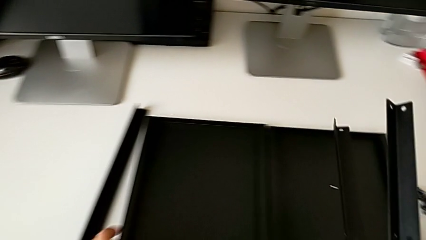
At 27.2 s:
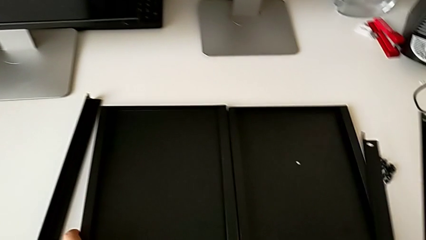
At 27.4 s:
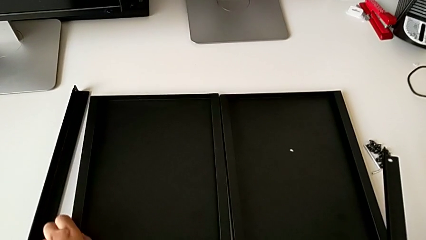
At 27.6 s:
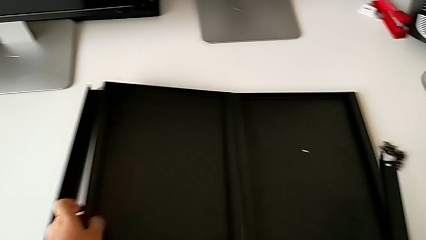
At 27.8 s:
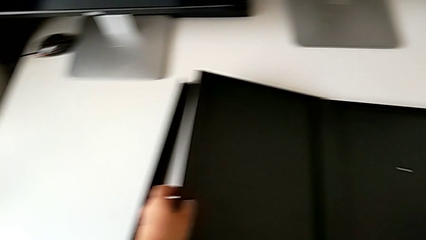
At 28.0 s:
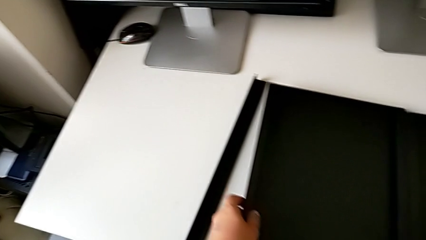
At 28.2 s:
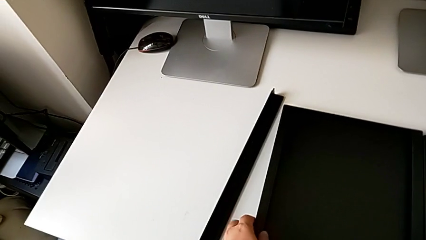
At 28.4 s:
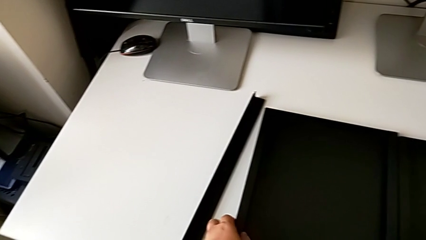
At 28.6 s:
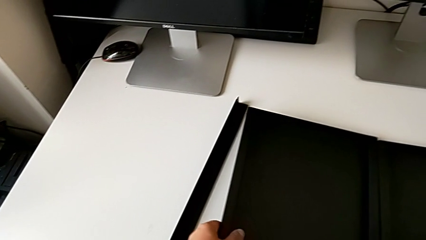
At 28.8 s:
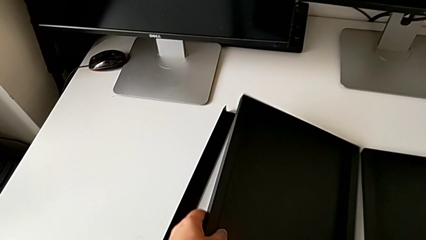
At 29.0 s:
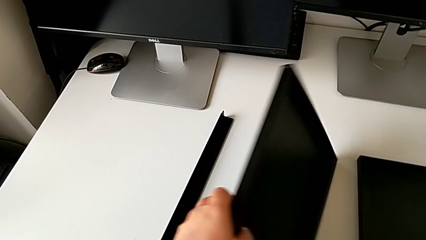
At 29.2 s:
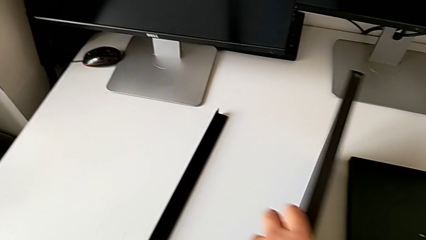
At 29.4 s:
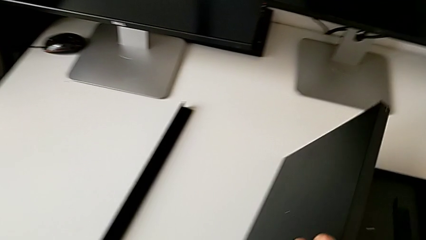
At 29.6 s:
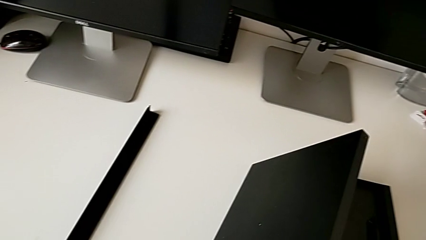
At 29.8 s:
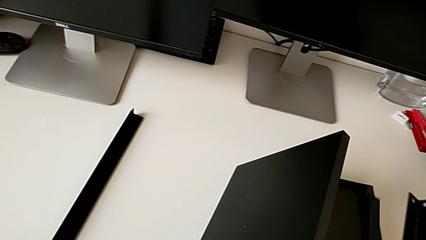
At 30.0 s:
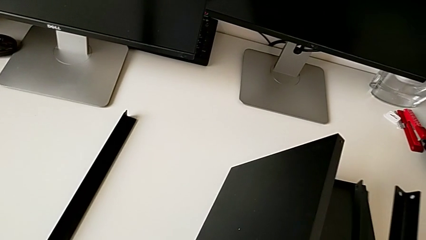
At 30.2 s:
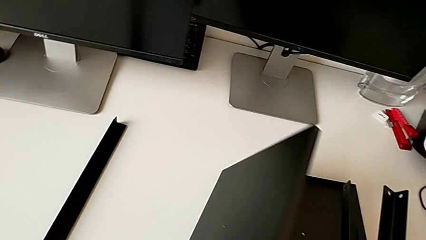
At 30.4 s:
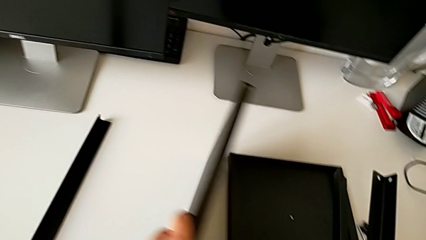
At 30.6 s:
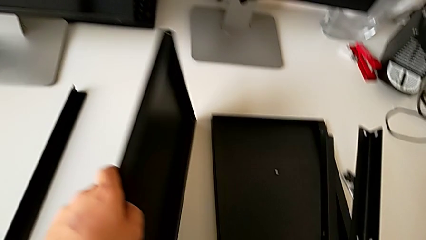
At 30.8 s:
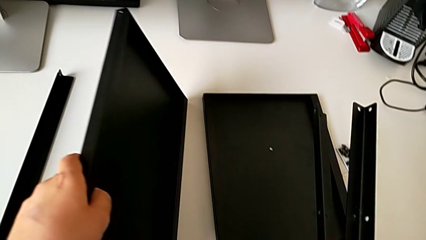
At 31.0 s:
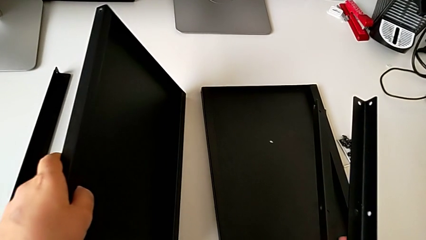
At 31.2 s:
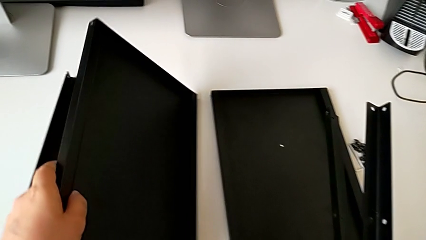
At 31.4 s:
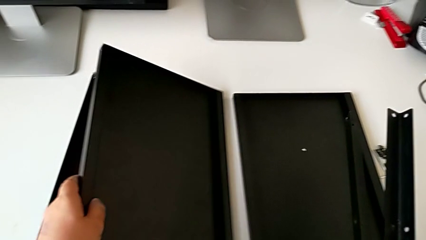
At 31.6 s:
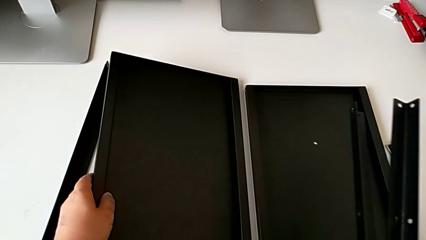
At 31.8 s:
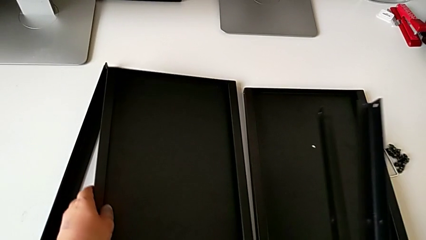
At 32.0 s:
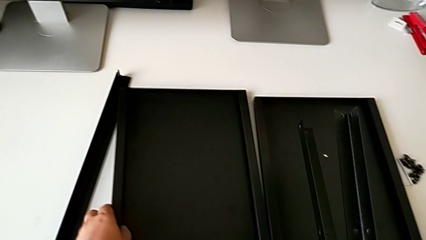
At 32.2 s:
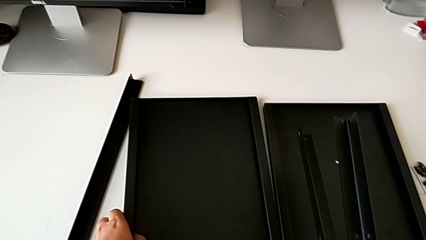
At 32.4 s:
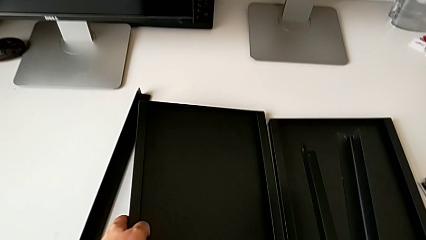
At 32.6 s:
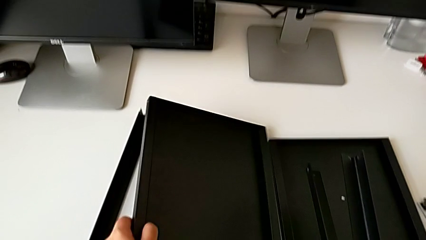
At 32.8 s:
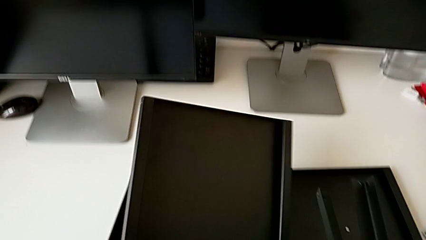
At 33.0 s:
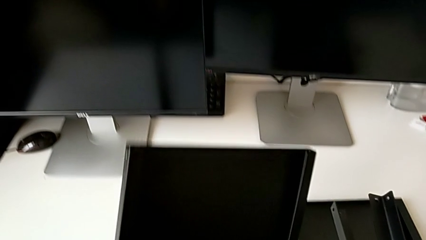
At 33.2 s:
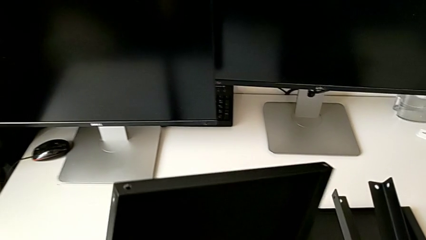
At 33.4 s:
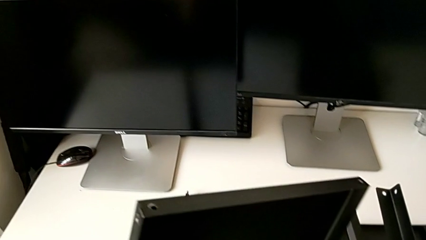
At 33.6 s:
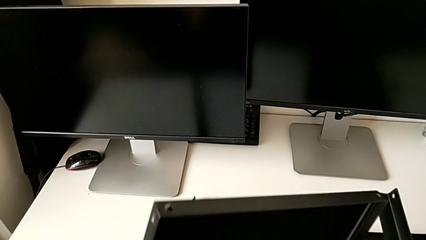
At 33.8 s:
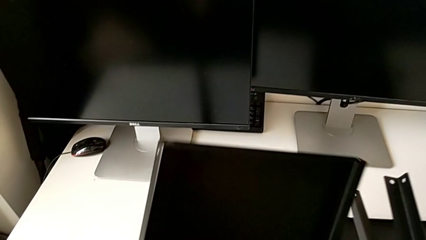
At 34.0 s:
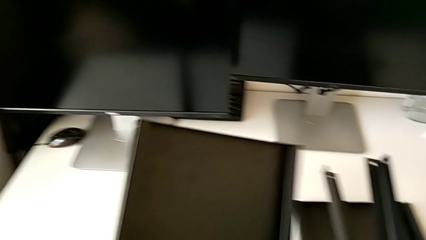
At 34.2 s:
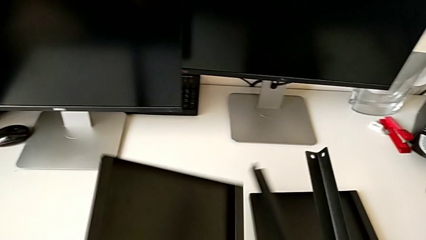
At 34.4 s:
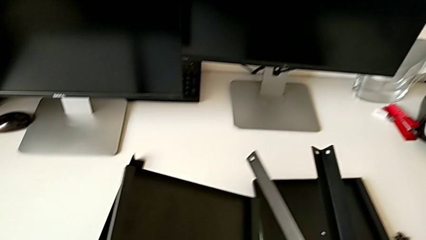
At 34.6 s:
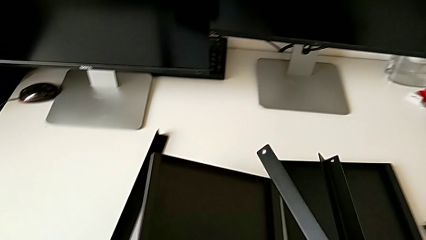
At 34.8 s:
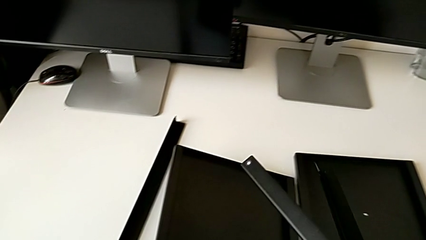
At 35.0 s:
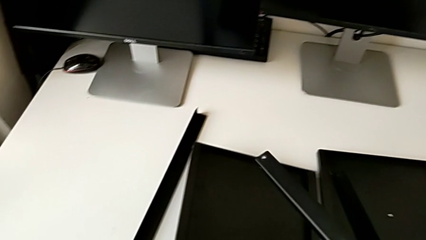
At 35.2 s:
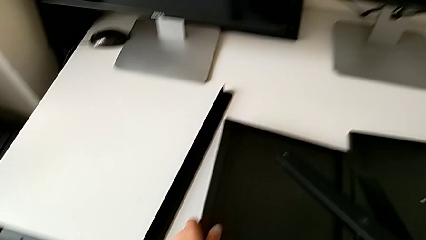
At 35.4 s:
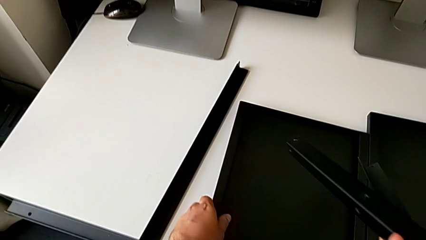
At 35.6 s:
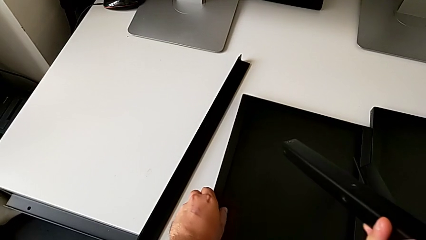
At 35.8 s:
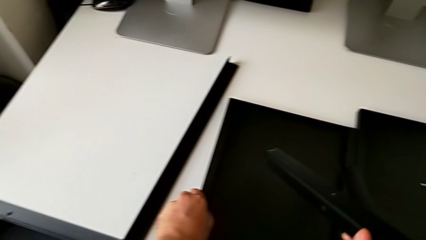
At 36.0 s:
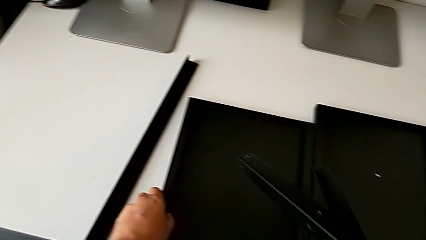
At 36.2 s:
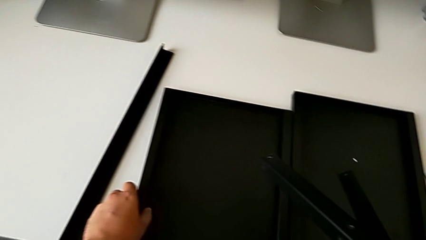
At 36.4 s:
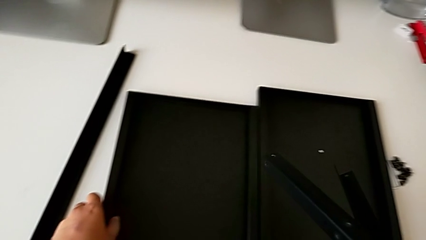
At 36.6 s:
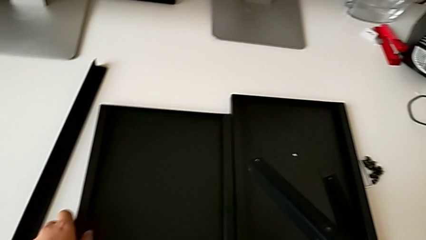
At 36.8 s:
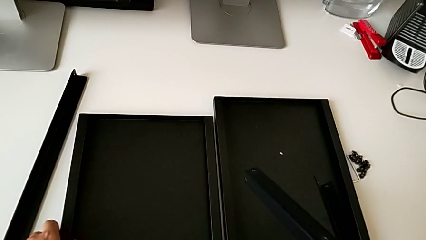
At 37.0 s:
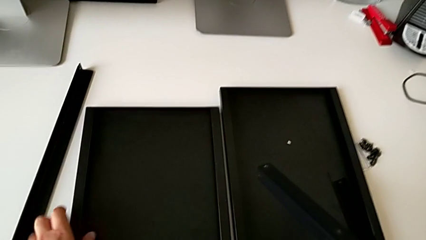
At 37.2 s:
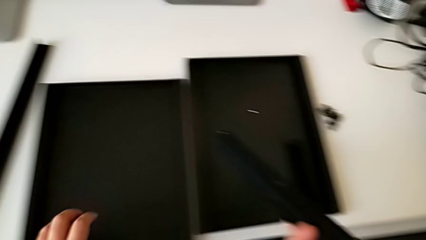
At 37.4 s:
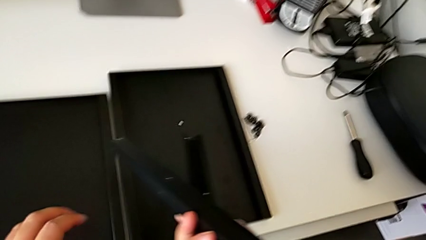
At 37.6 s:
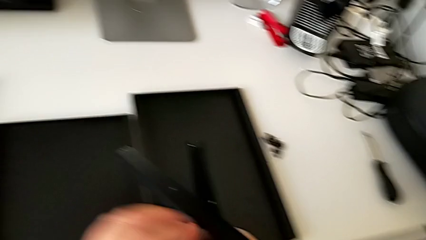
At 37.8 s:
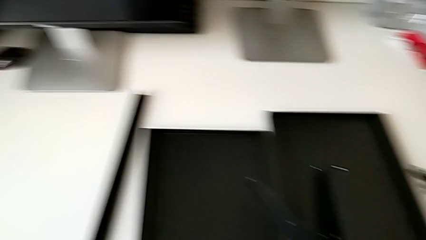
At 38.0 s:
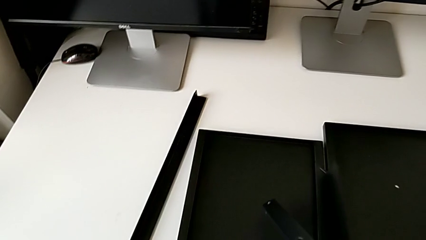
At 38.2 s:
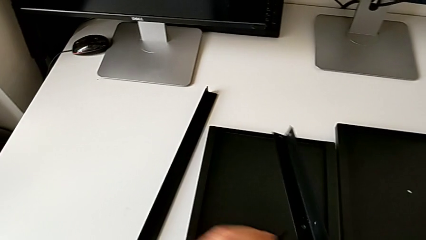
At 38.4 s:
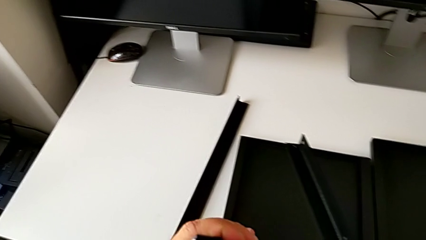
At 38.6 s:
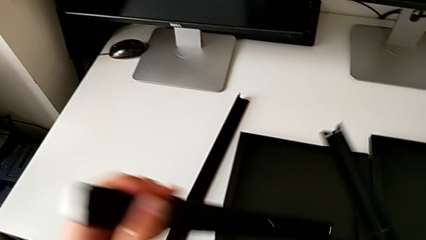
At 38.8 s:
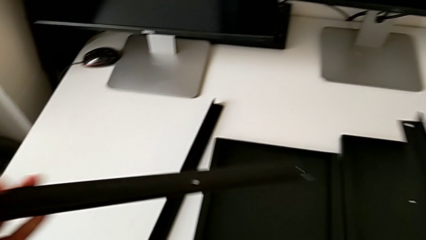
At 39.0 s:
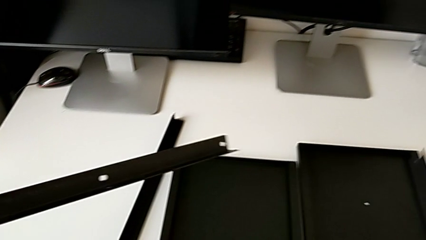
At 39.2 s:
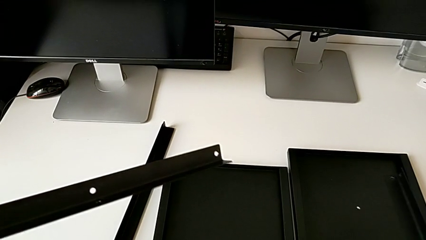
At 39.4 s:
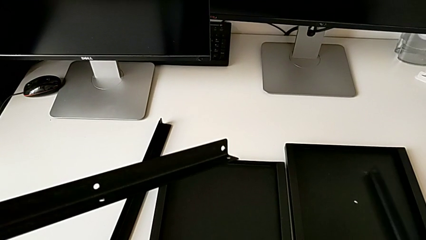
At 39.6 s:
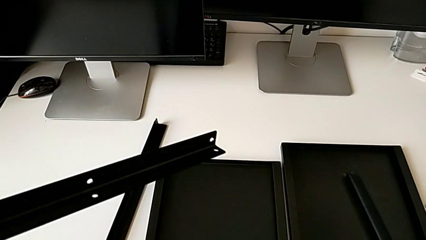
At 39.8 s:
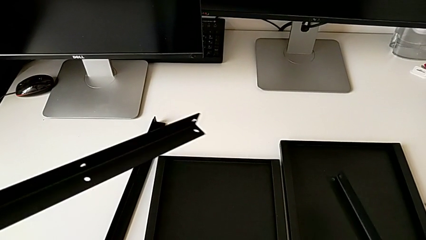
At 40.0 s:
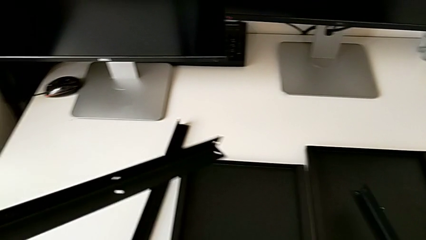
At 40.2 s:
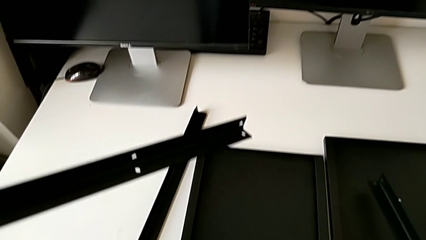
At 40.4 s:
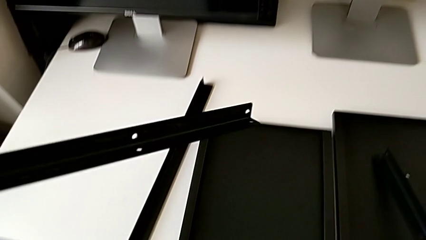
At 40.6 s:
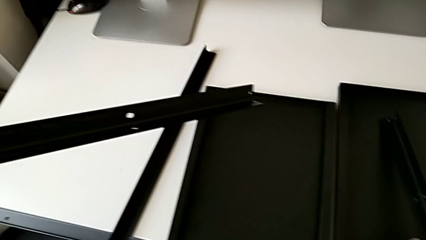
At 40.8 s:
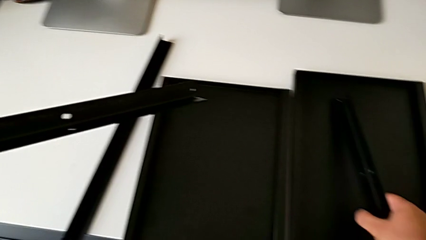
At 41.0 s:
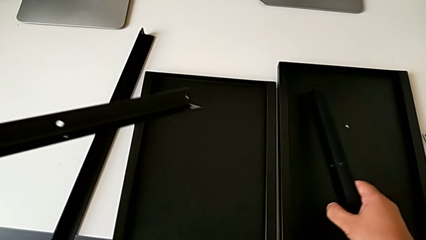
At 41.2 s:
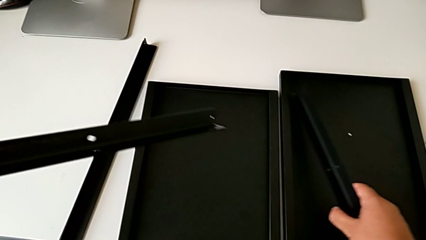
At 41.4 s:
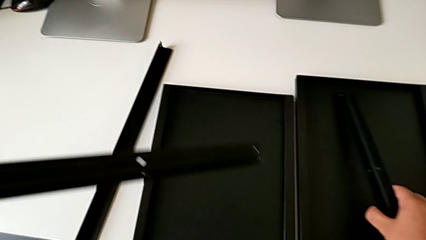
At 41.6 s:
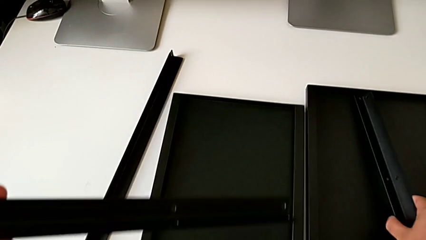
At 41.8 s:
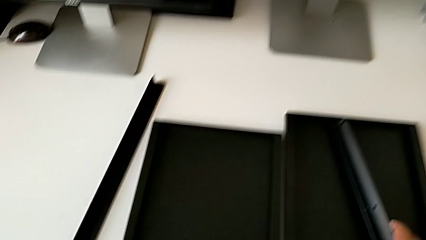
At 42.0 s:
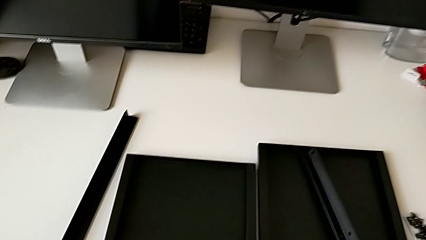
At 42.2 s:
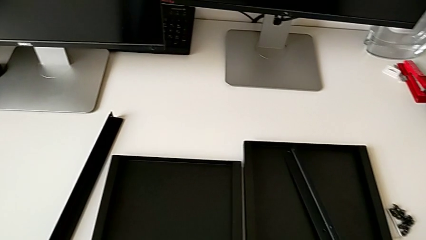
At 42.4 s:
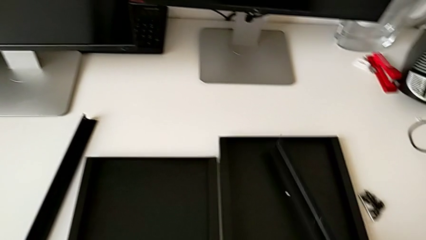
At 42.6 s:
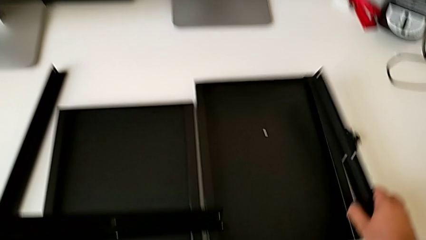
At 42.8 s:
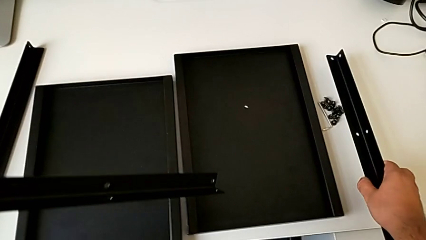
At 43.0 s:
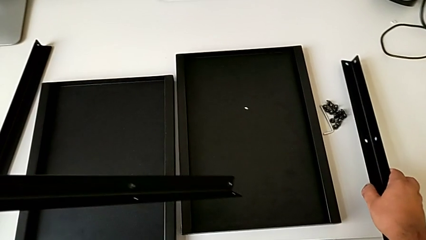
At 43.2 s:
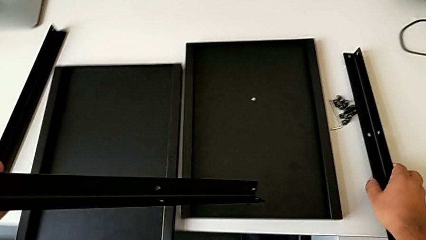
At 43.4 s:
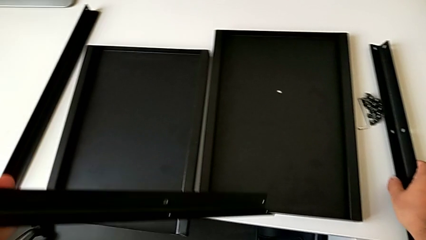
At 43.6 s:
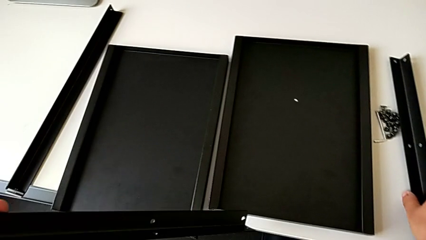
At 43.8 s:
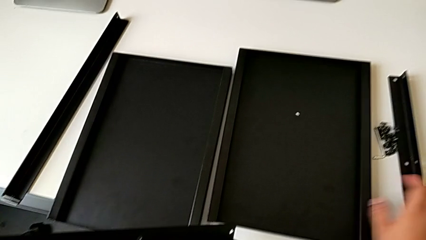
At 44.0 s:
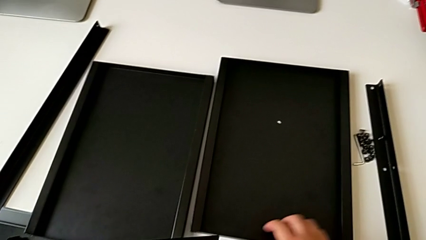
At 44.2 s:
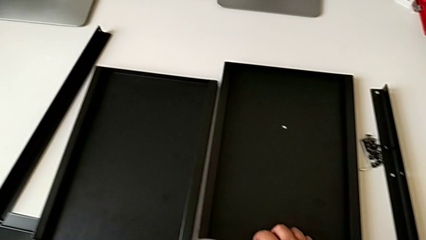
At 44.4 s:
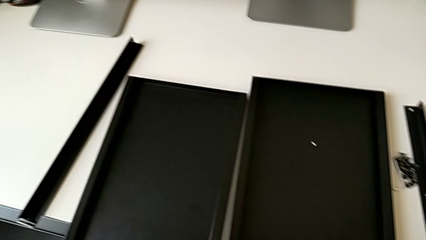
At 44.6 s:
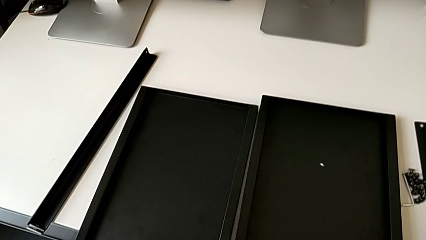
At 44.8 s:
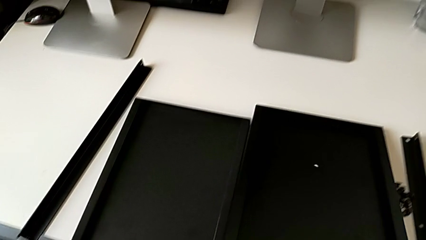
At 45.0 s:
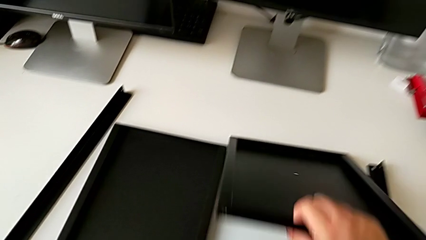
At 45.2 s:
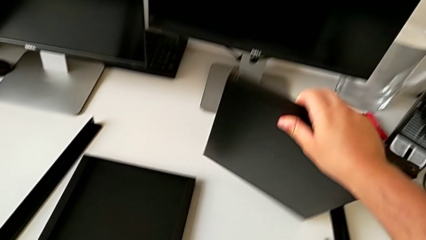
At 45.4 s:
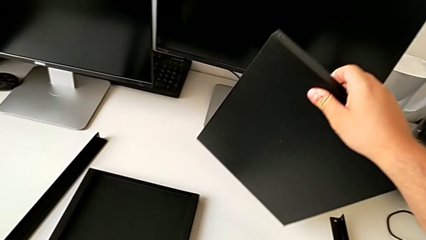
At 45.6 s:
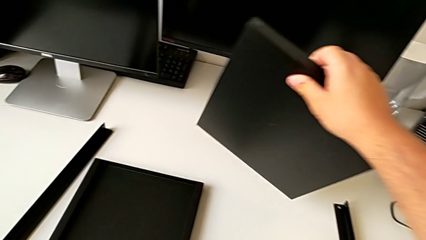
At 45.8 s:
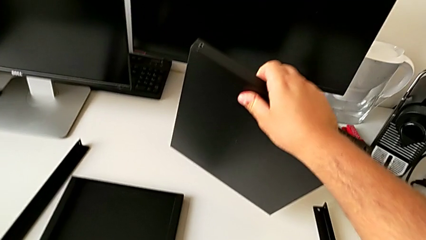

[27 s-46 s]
The camera wearer is trying to assemble the shelf. They grab the tray, lift it, place it, place the leg and grab the tray.
